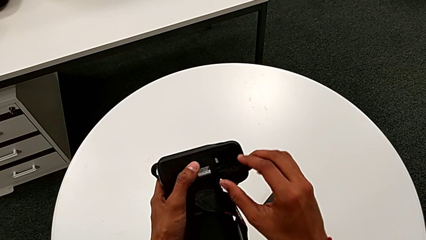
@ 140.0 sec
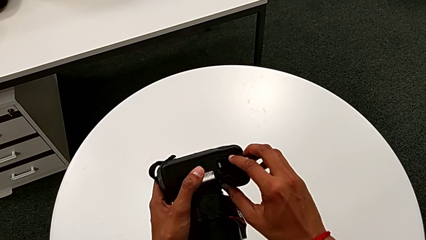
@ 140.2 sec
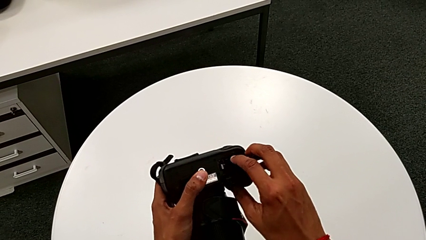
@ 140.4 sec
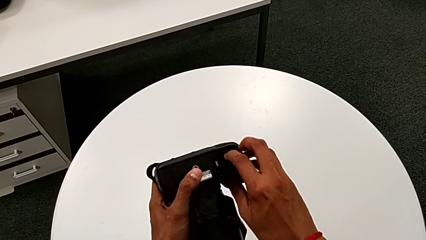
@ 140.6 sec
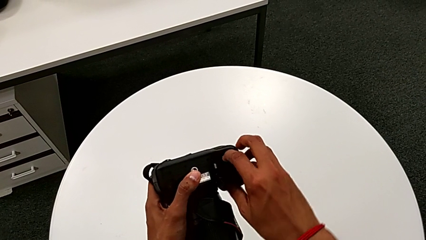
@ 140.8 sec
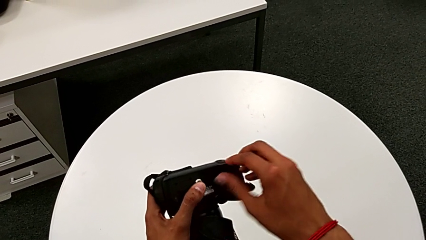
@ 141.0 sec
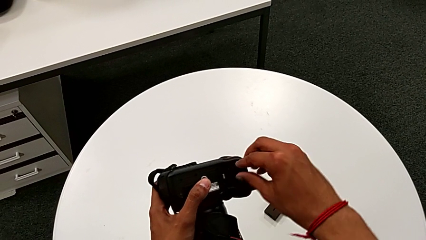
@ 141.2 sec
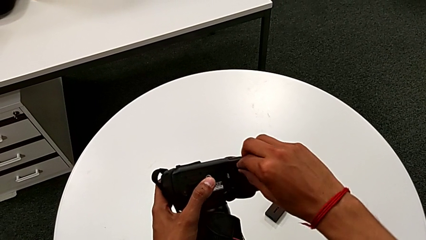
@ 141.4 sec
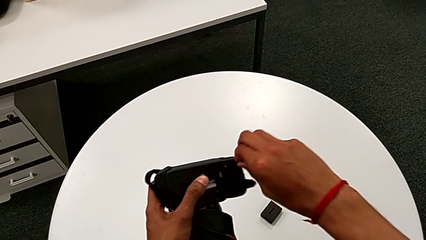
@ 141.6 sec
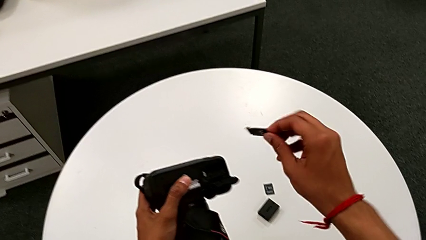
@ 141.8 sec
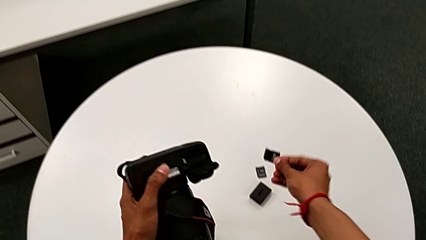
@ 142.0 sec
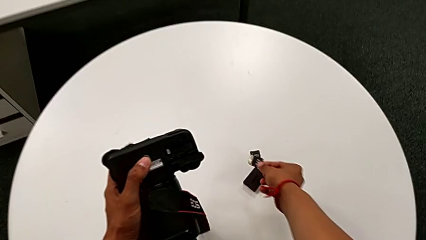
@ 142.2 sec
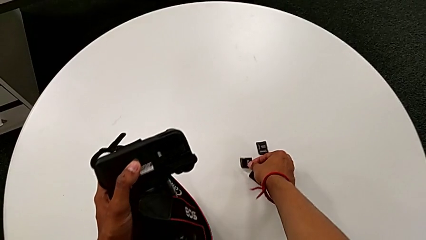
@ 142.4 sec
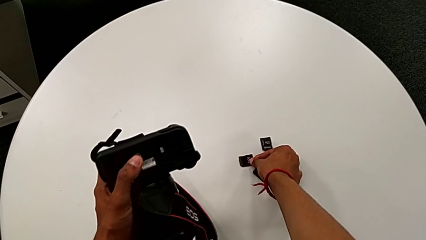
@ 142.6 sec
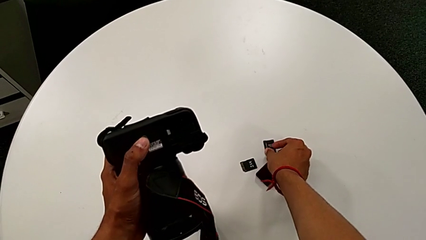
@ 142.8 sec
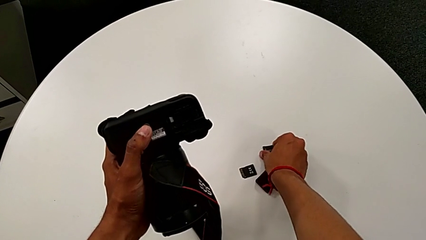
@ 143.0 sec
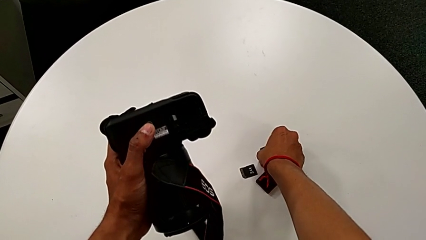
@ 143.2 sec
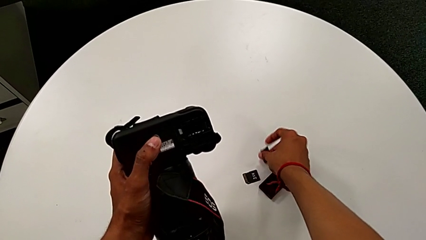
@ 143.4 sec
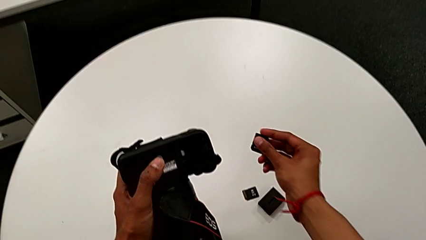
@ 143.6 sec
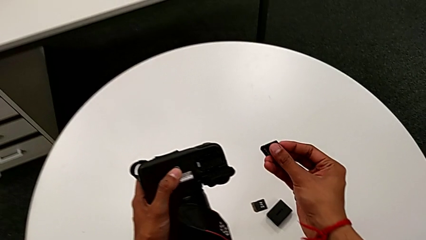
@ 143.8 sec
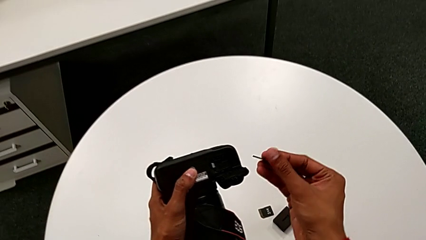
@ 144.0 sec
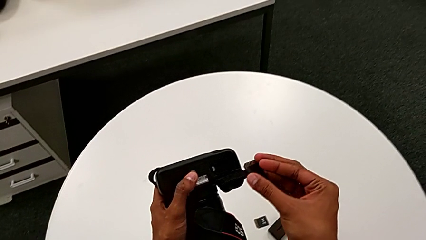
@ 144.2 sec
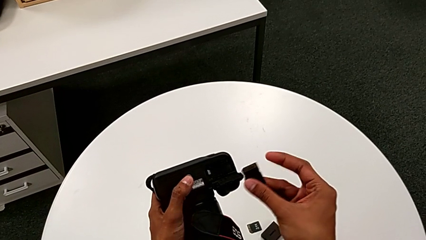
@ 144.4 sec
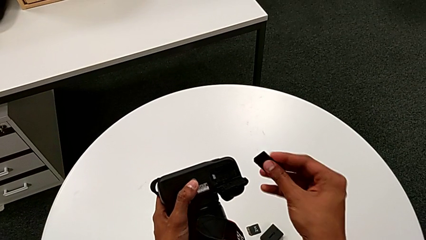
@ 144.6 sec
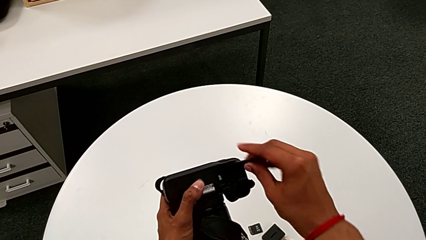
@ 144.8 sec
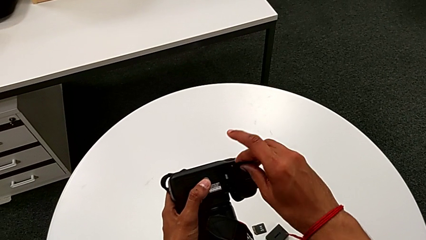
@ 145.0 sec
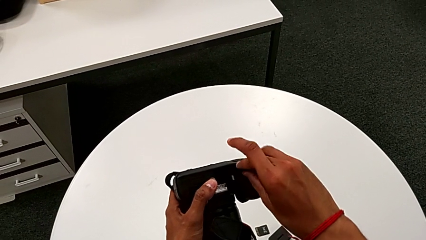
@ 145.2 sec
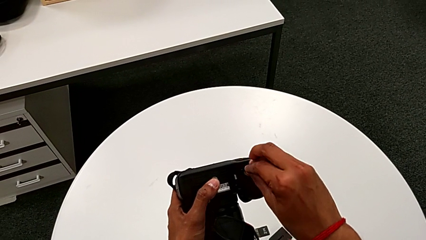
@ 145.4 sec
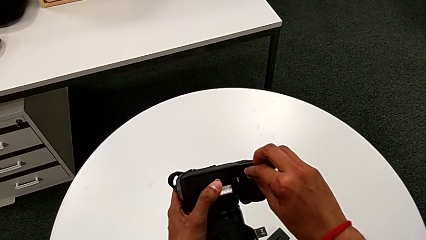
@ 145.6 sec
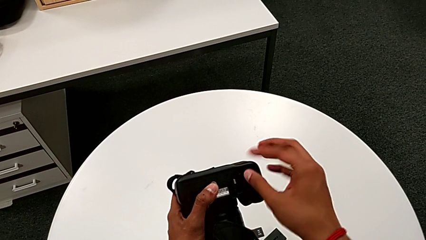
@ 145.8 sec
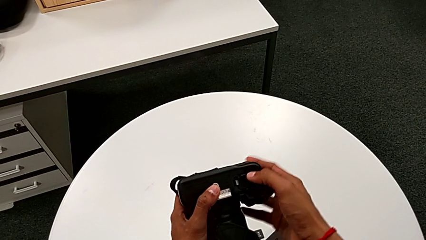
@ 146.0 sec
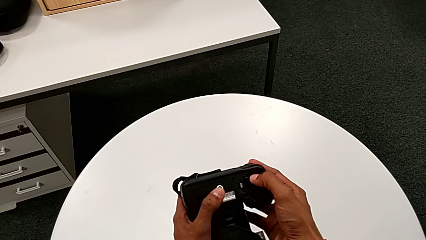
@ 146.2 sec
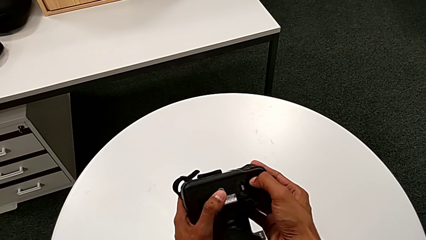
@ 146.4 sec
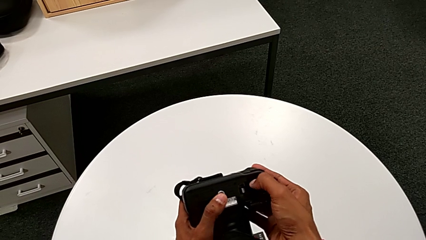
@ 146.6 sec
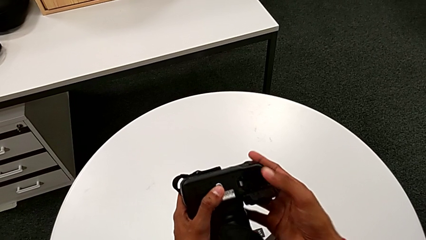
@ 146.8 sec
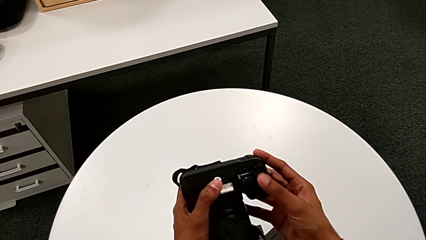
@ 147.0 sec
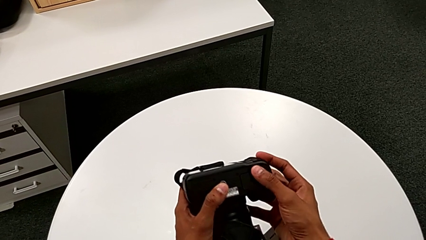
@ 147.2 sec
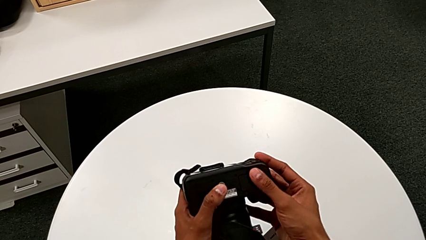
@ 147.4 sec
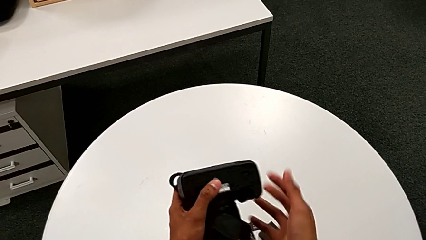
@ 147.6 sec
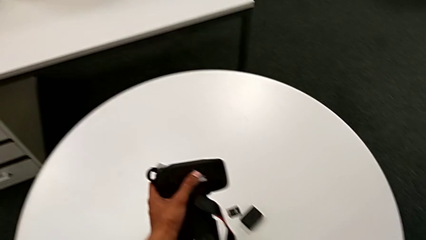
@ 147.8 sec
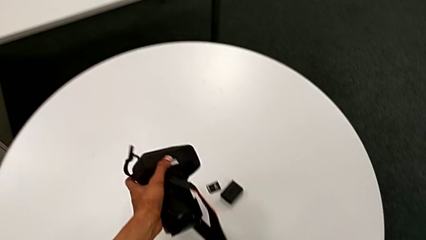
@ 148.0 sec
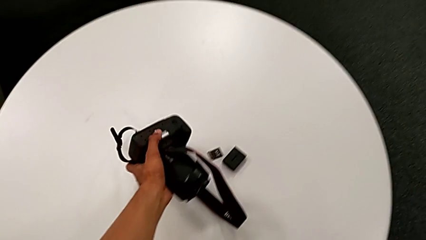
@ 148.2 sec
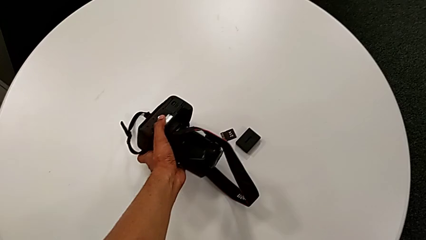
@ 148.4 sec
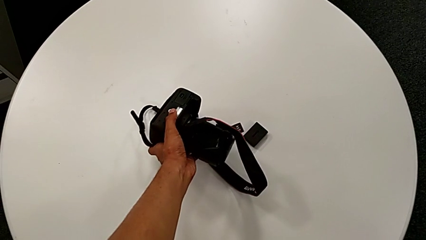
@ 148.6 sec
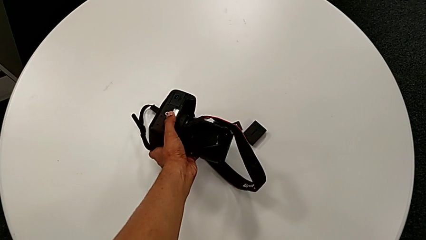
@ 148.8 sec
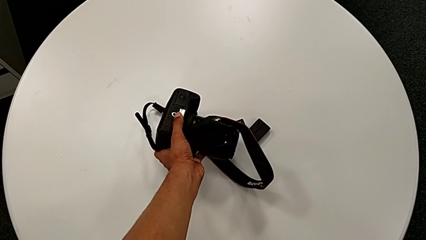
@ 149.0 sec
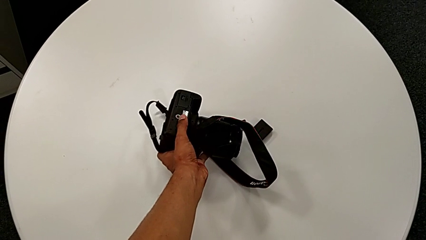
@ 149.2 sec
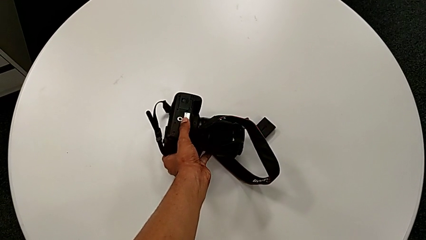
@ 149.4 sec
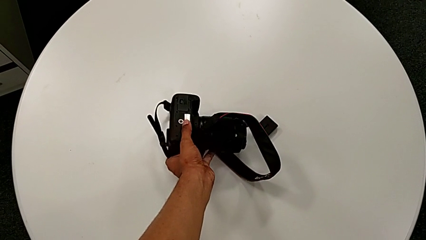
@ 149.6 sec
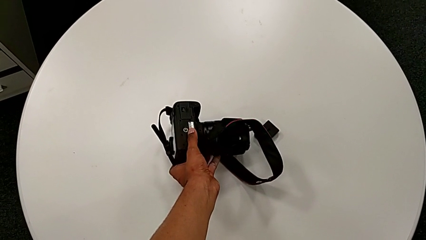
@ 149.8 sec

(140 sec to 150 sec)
The camera wearer is exchanging the SD card. They grab the SD card, place it, grab the replacement SD card, insert it, close the SD card and place the DSLR.
